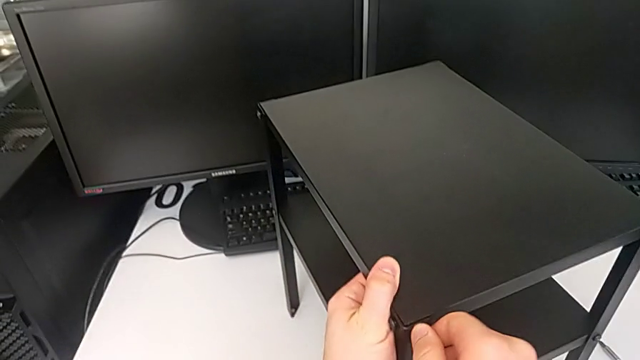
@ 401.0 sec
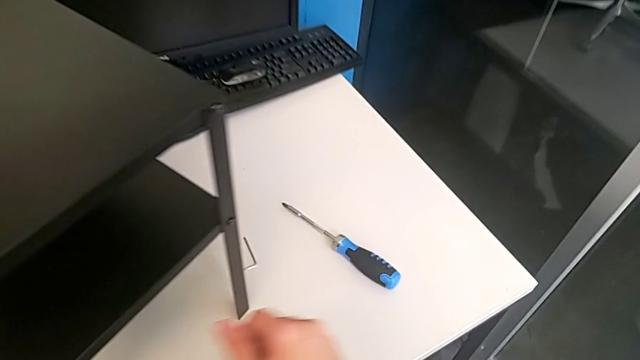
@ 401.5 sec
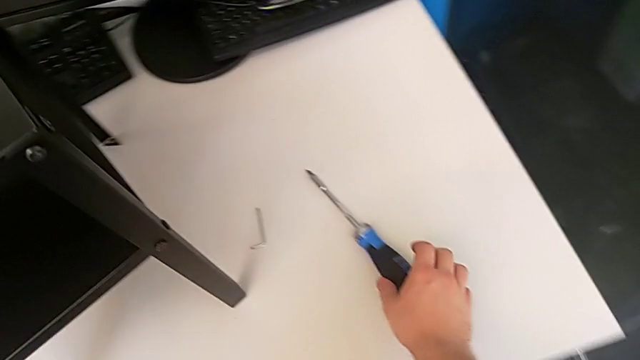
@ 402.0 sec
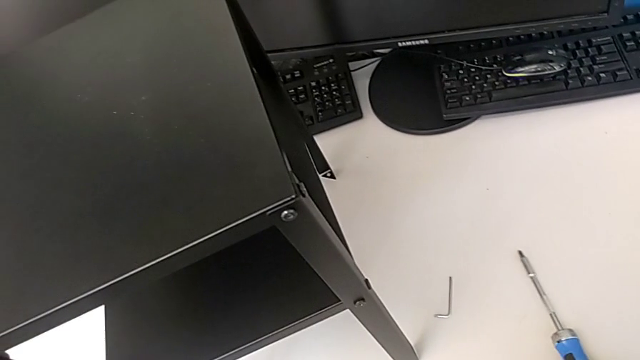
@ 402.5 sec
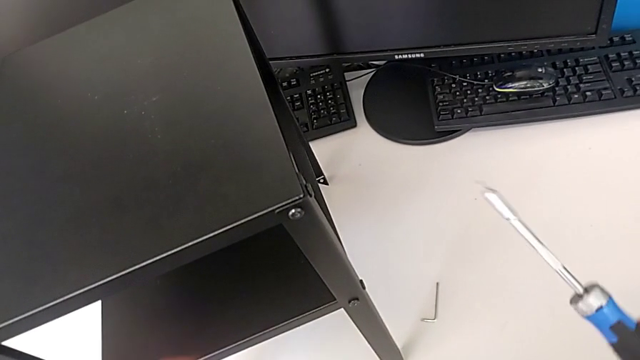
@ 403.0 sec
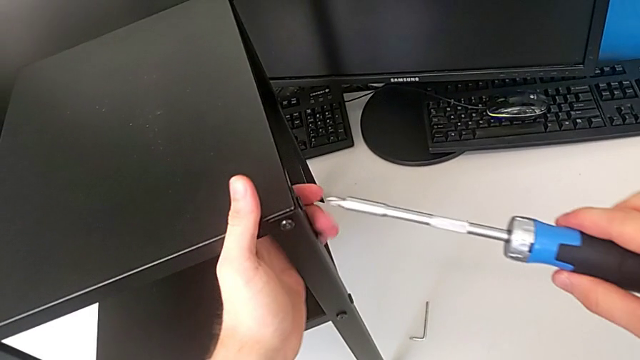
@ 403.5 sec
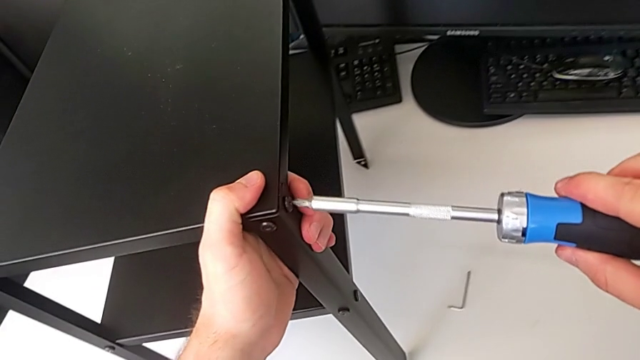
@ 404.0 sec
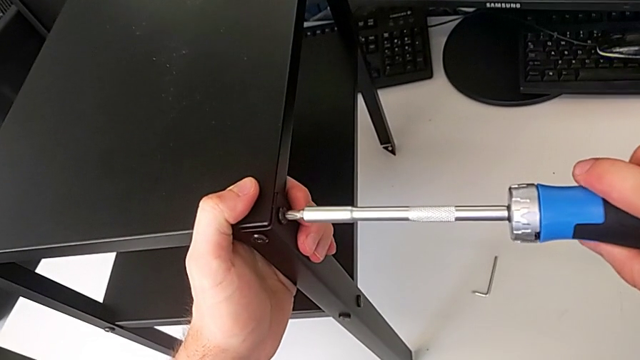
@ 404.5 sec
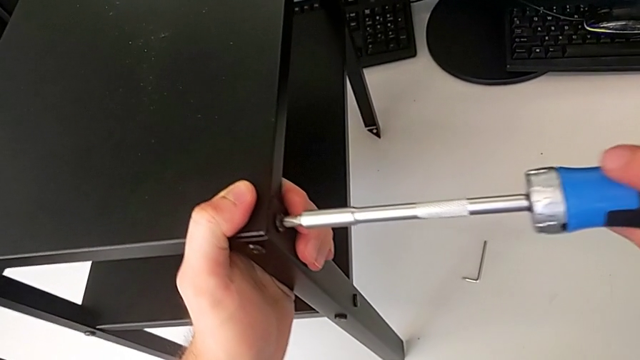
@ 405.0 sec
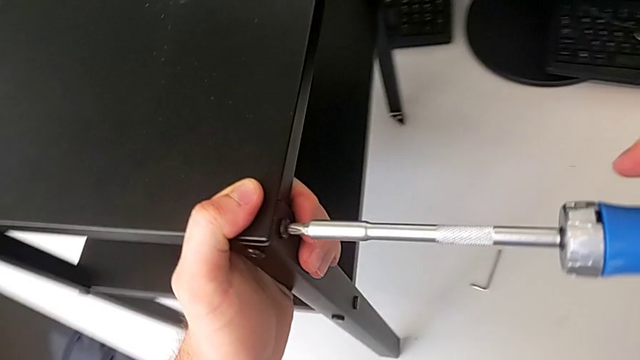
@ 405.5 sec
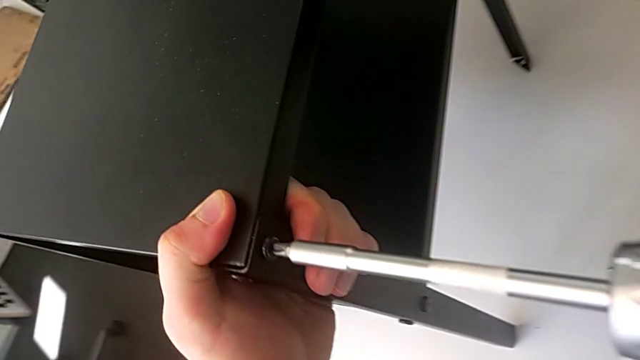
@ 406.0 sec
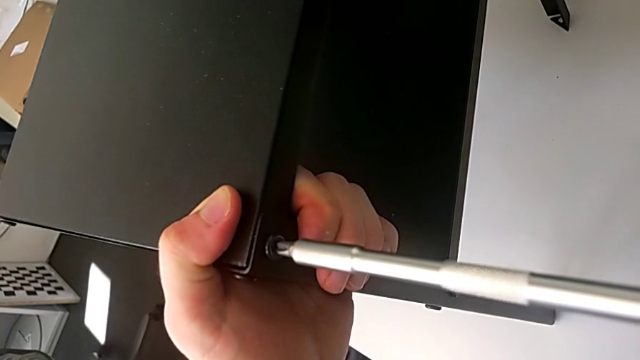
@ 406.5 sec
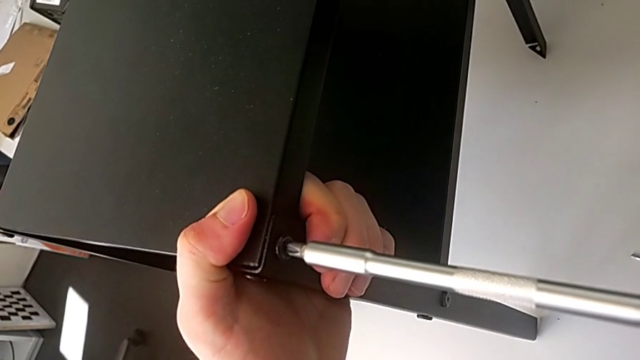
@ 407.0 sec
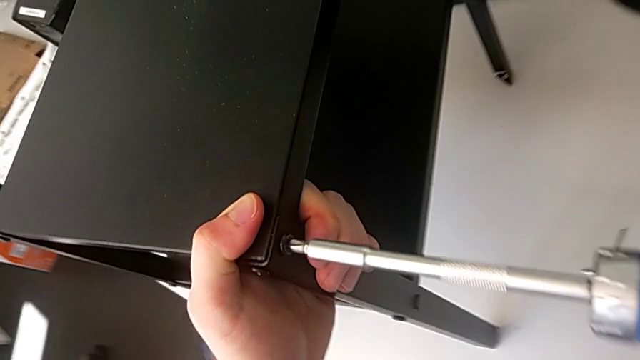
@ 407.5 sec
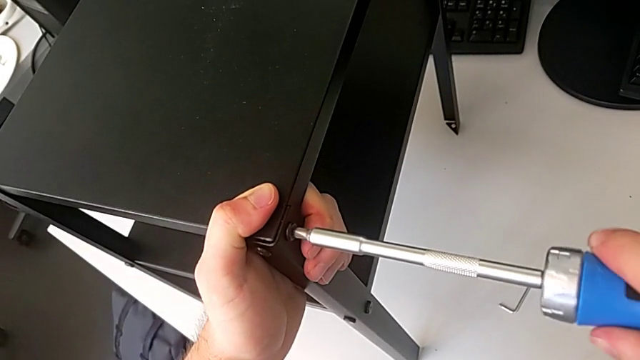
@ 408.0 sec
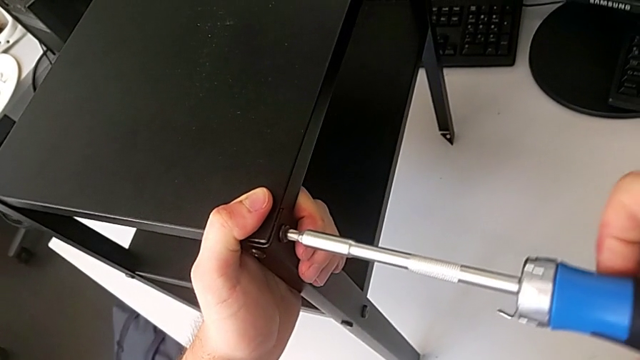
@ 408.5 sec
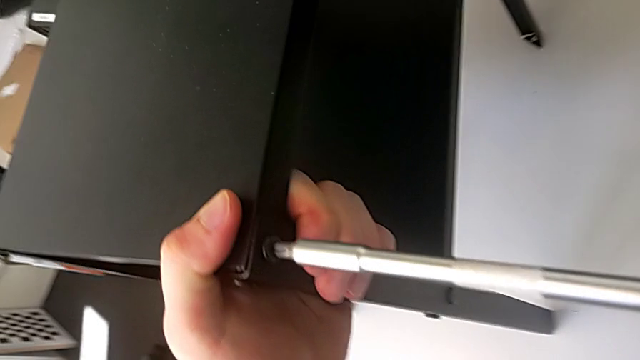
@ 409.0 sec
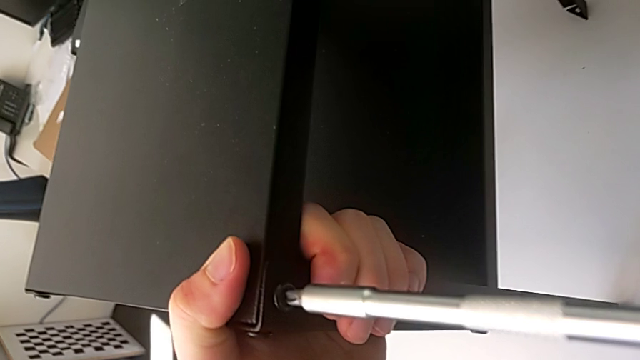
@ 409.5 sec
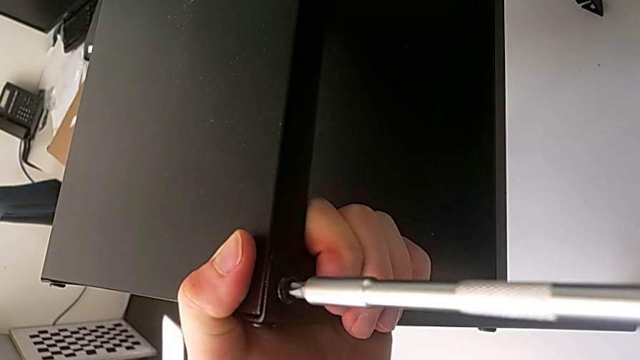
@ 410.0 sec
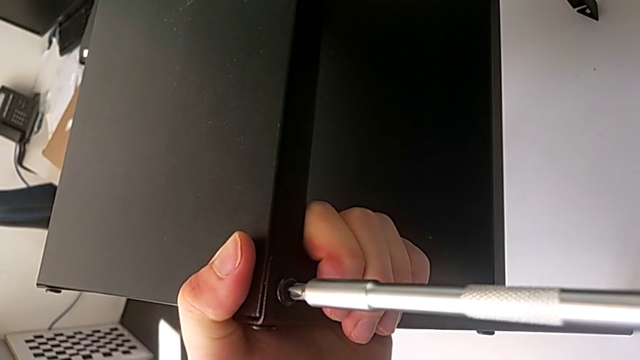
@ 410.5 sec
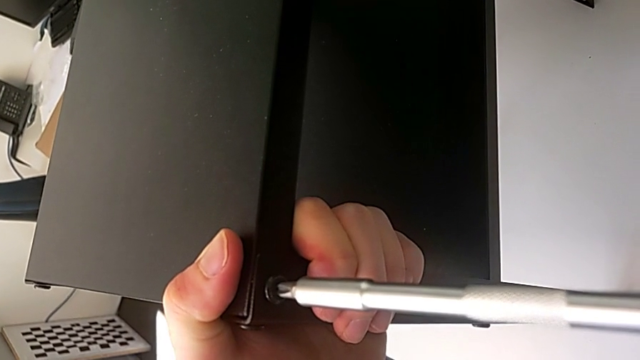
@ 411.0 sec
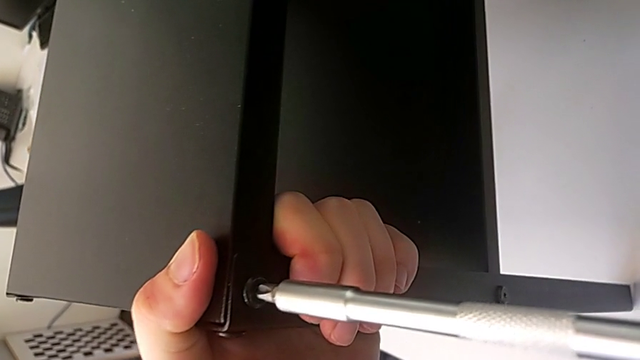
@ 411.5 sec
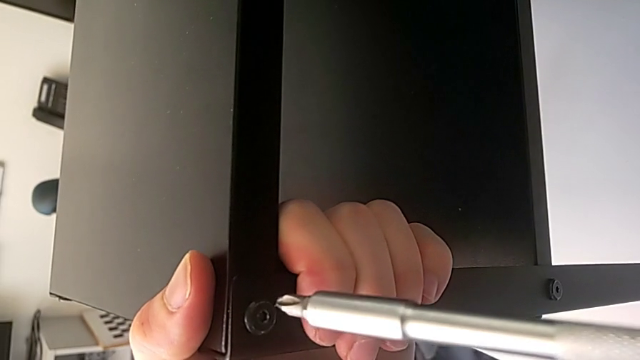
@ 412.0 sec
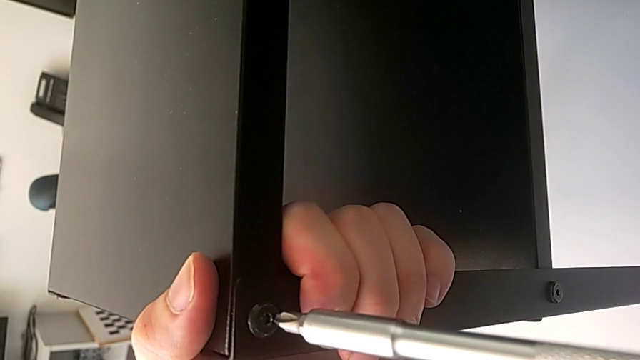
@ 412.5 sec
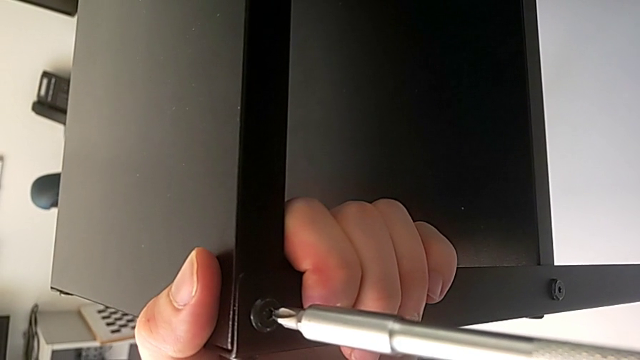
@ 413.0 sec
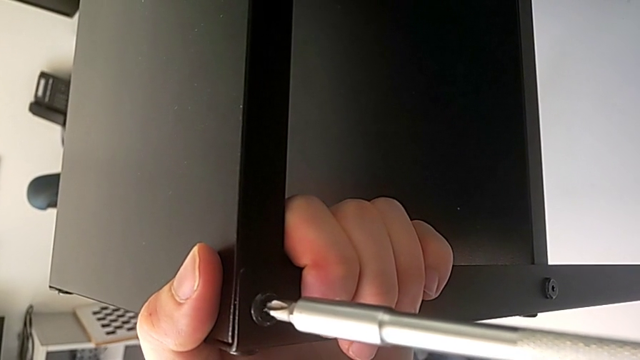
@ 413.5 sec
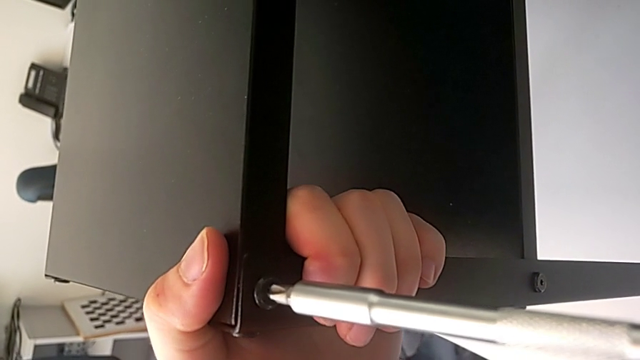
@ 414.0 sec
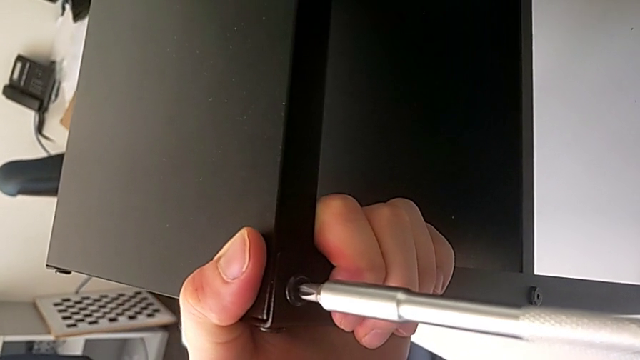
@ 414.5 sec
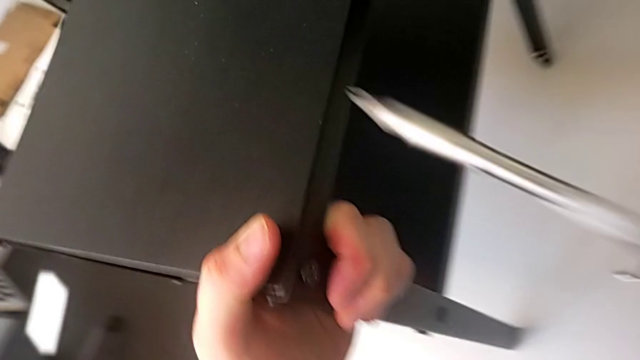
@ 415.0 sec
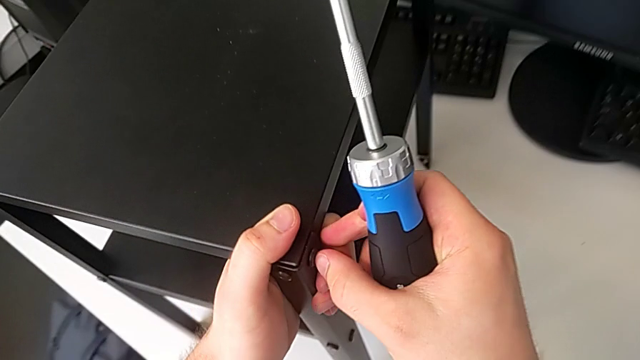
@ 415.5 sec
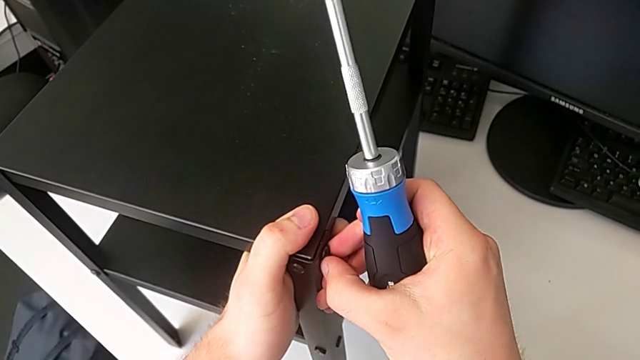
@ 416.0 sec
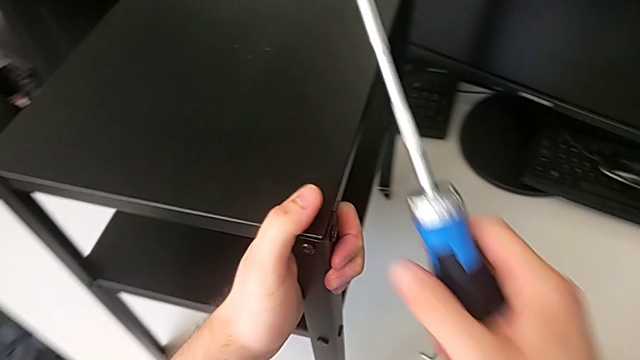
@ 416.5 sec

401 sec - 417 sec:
The camera wearer tightens the first screw using the screwdriver. They grab the screwdriver, lift it, screw the first hex socket head and approach it.

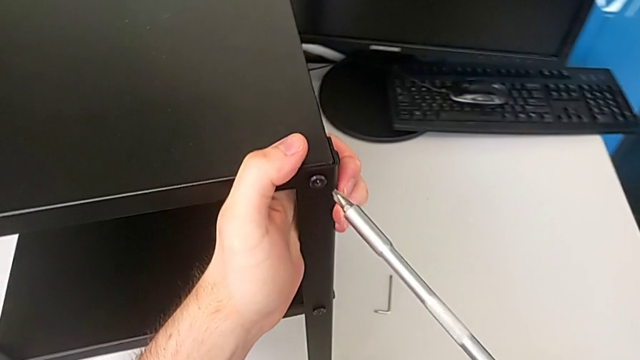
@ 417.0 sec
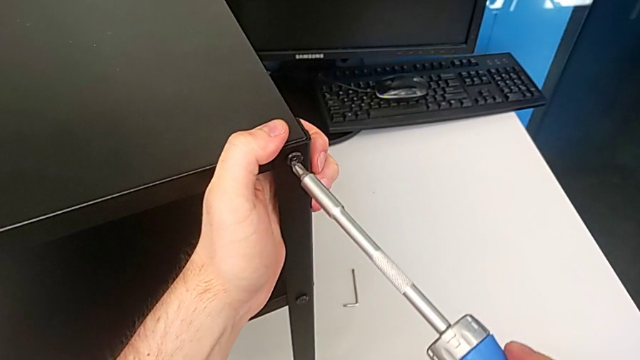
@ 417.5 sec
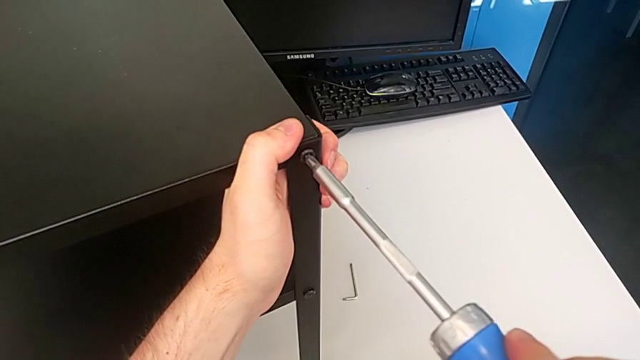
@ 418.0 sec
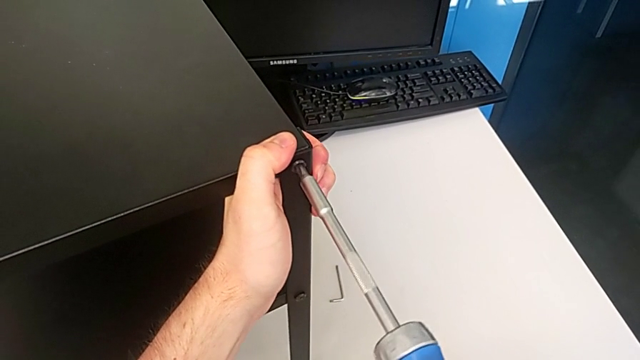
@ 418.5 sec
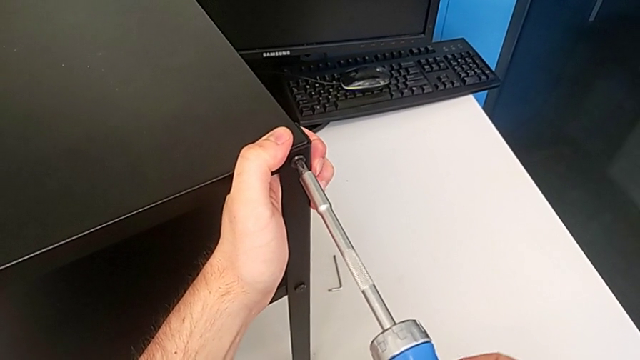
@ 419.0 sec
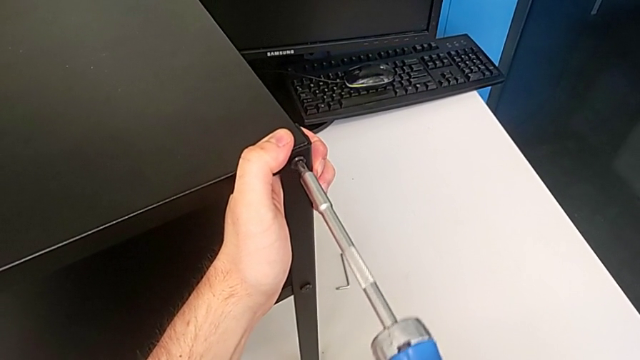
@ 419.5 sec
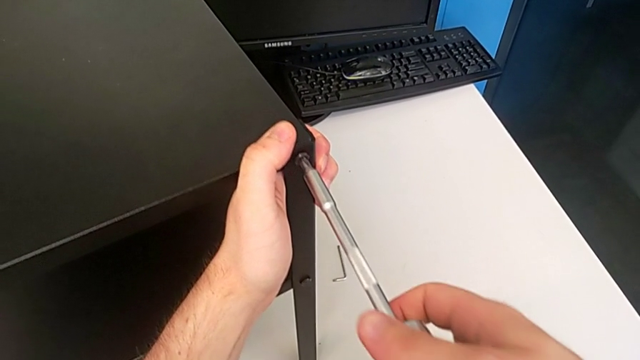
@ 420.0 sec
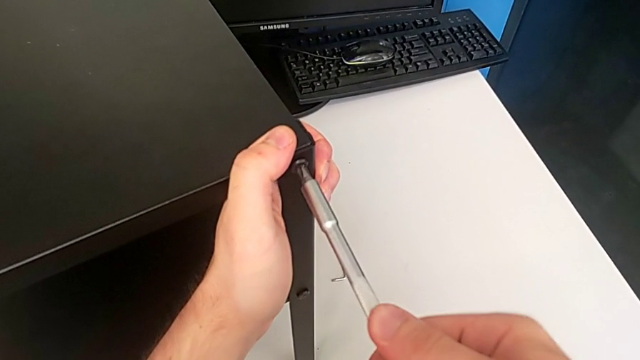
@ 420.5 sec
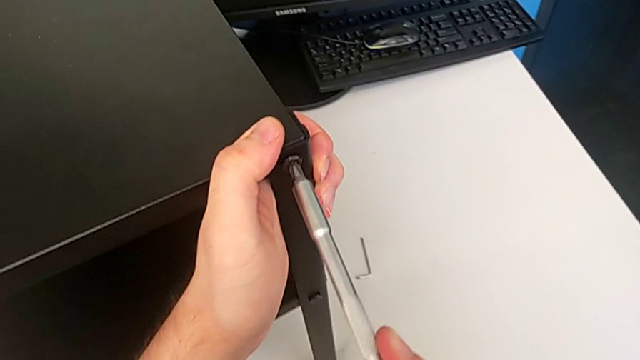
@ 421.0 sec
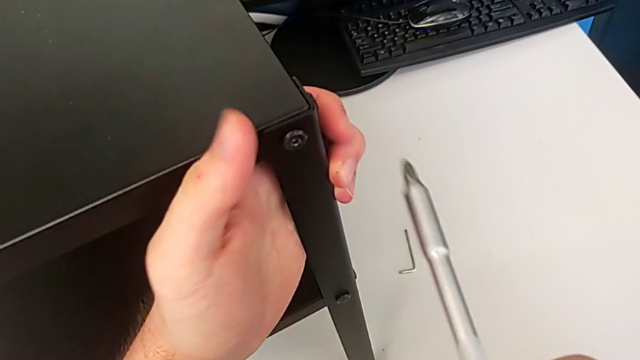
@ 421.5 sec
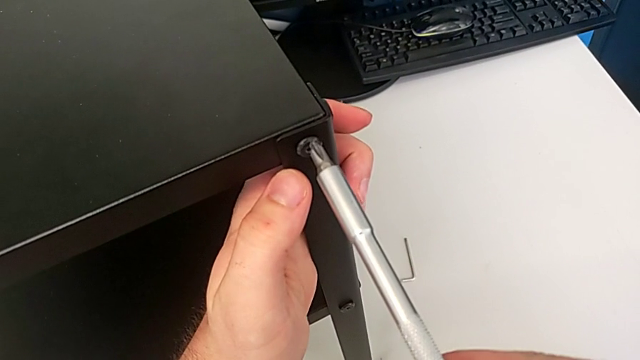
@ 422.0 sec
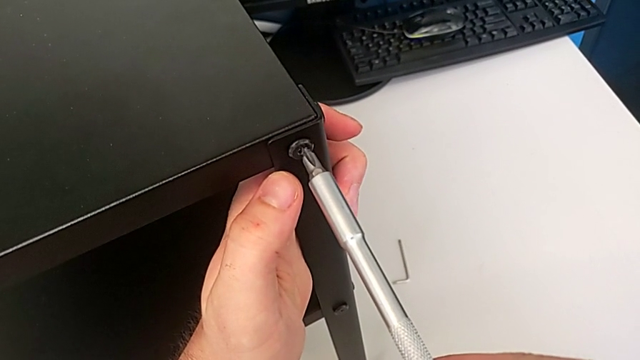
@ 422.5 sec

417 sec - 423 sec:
The camera wearer is tightening the second screw using the screwdriver. They hold the leg.
